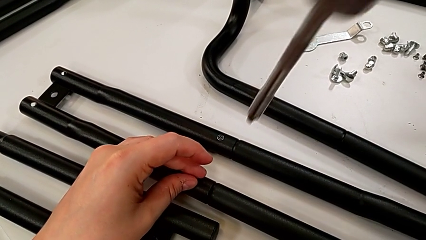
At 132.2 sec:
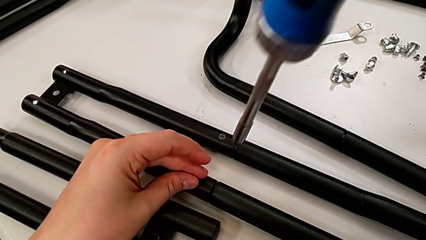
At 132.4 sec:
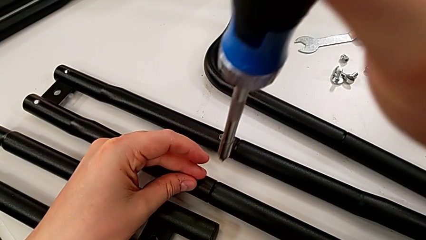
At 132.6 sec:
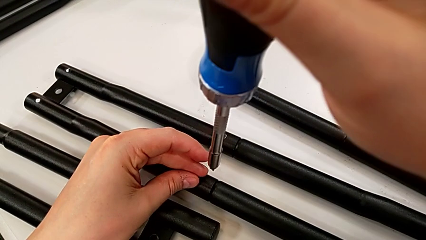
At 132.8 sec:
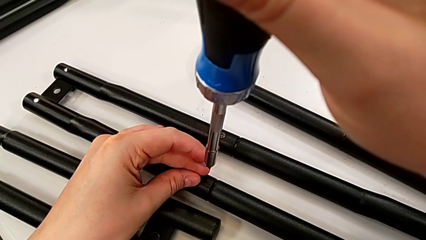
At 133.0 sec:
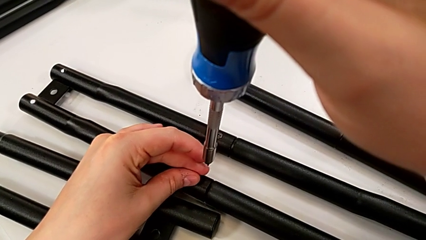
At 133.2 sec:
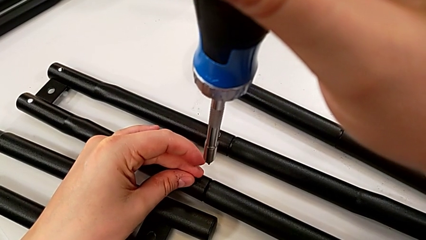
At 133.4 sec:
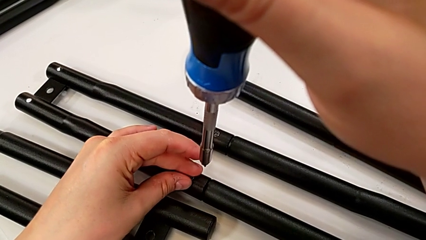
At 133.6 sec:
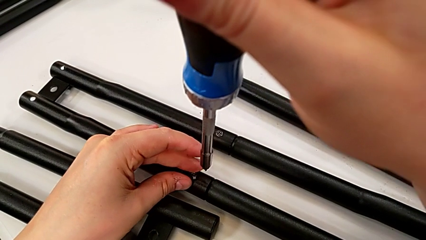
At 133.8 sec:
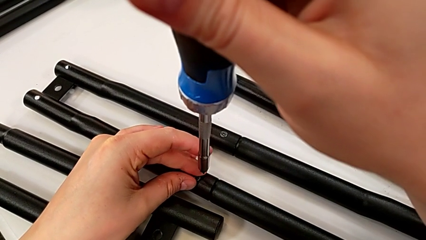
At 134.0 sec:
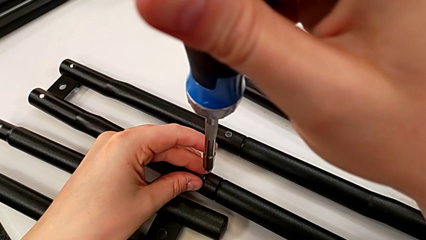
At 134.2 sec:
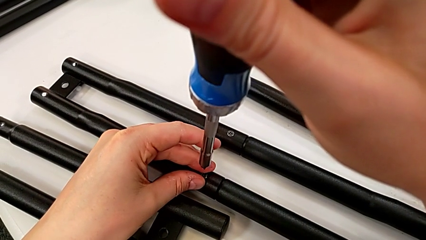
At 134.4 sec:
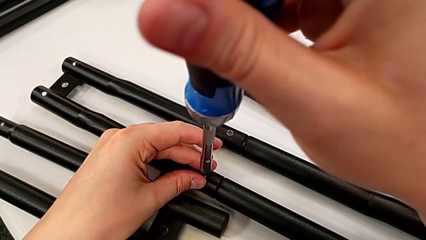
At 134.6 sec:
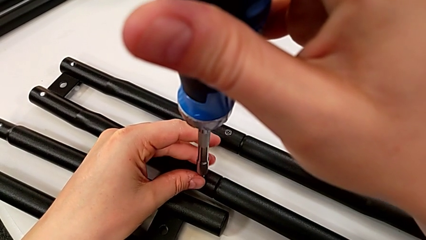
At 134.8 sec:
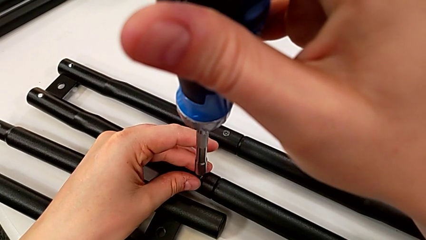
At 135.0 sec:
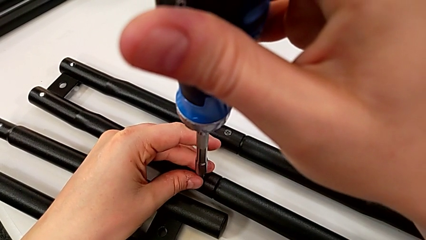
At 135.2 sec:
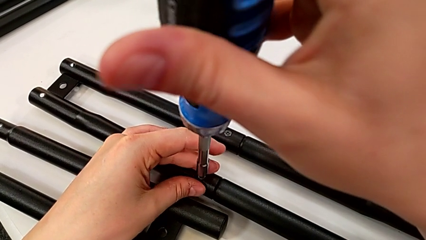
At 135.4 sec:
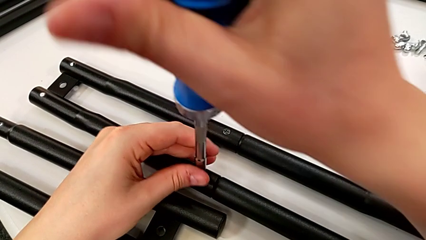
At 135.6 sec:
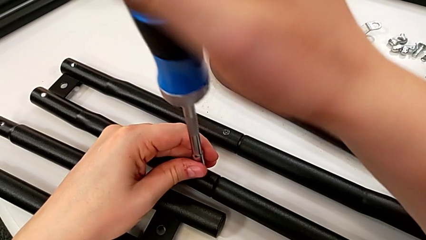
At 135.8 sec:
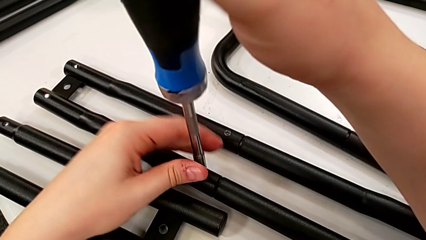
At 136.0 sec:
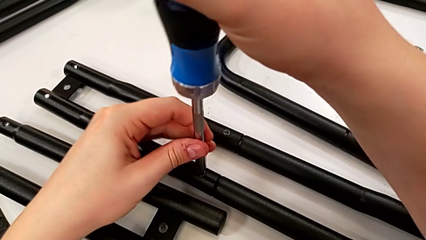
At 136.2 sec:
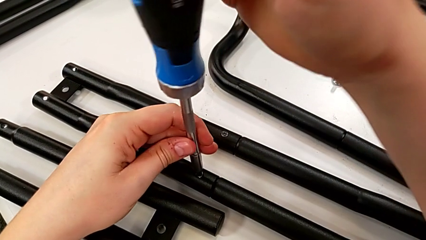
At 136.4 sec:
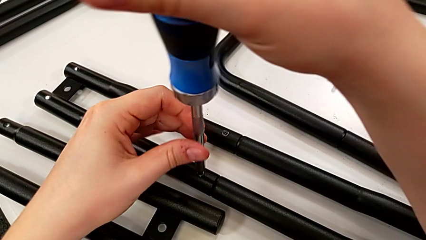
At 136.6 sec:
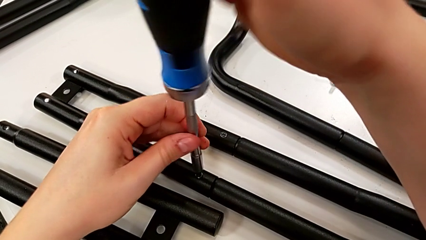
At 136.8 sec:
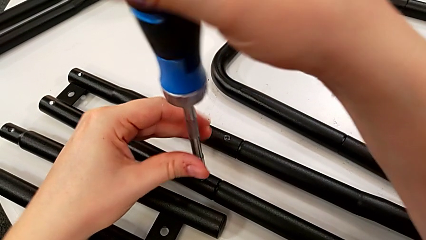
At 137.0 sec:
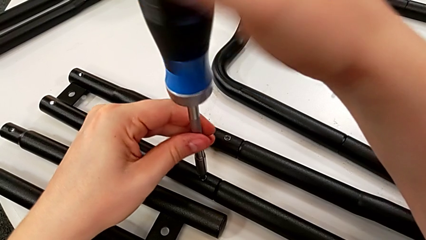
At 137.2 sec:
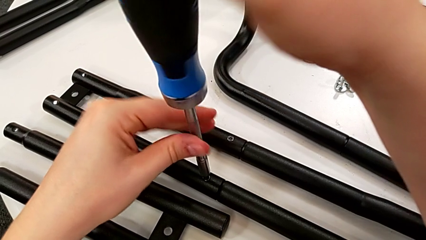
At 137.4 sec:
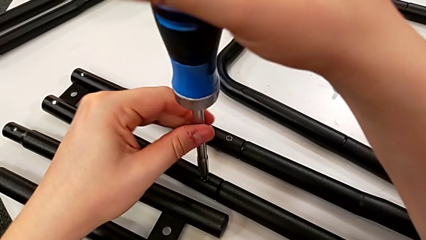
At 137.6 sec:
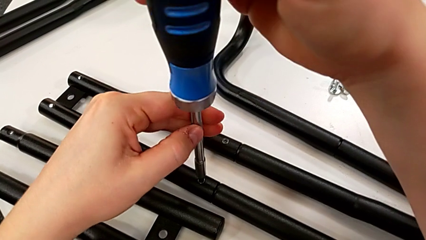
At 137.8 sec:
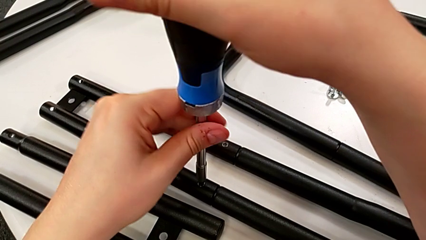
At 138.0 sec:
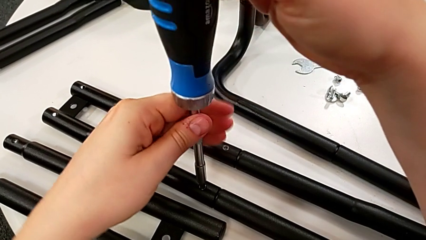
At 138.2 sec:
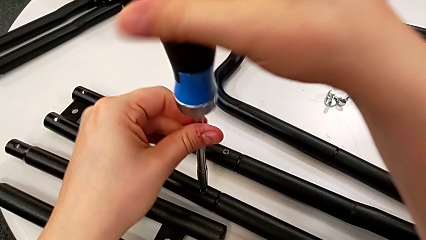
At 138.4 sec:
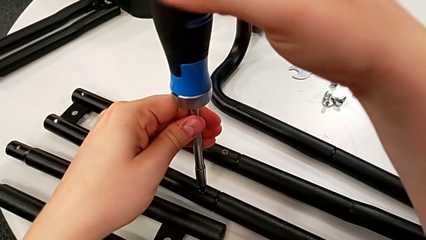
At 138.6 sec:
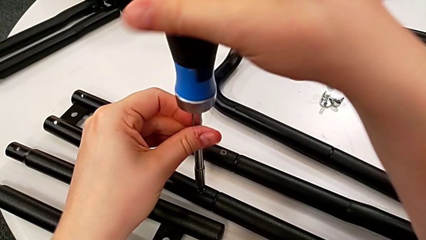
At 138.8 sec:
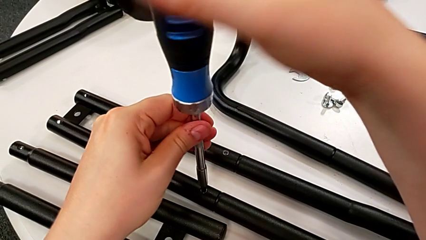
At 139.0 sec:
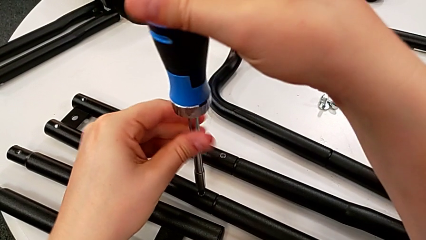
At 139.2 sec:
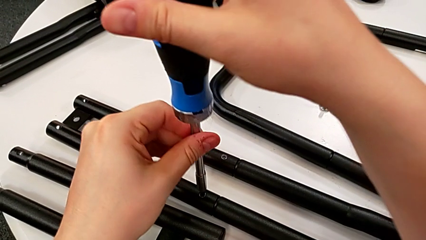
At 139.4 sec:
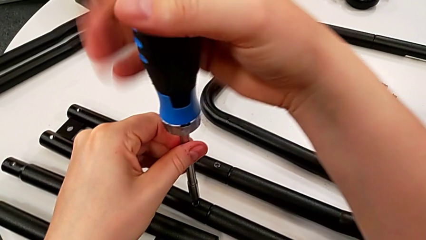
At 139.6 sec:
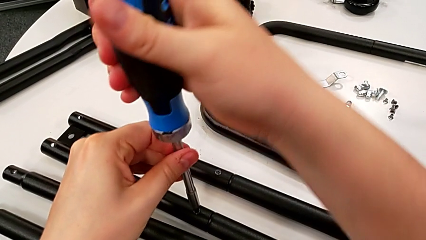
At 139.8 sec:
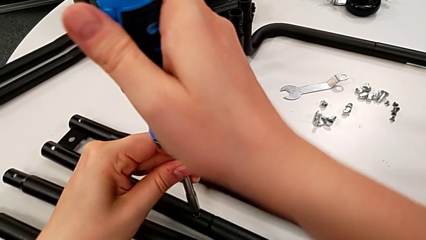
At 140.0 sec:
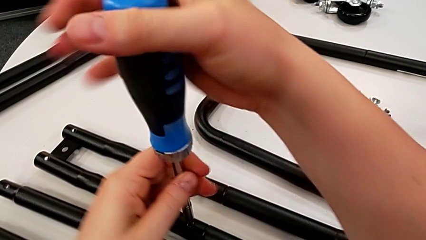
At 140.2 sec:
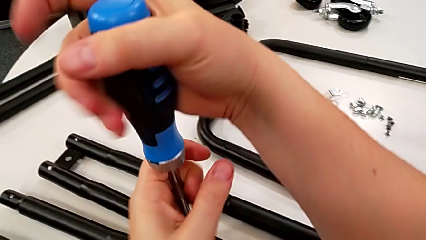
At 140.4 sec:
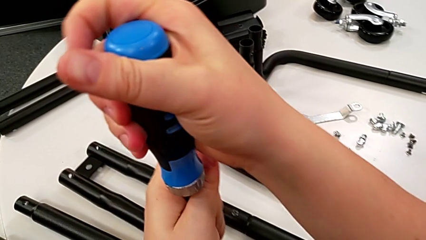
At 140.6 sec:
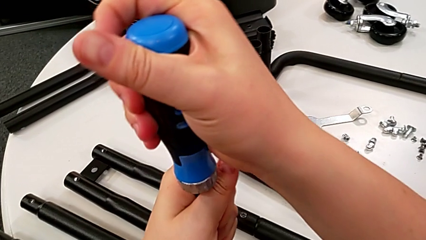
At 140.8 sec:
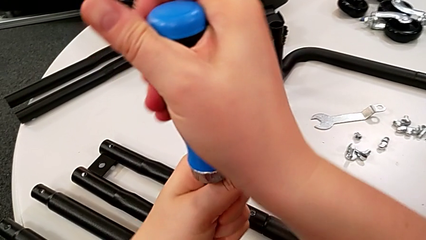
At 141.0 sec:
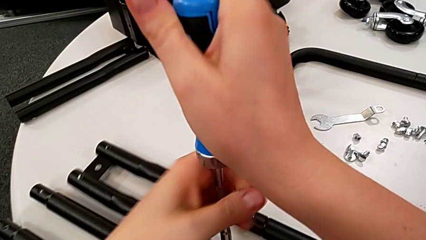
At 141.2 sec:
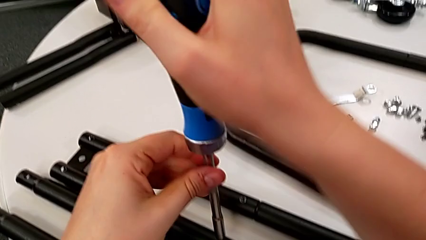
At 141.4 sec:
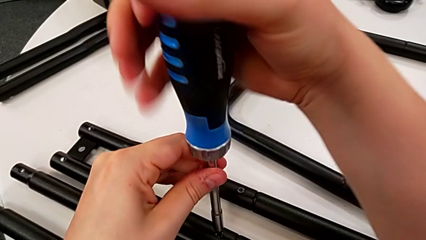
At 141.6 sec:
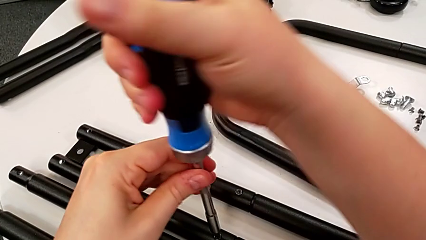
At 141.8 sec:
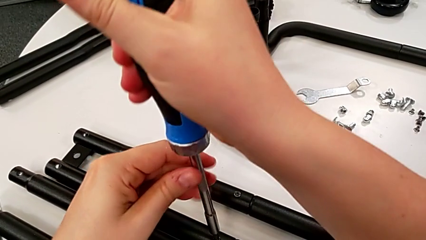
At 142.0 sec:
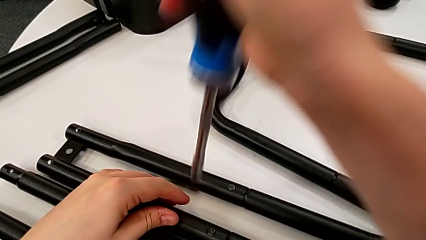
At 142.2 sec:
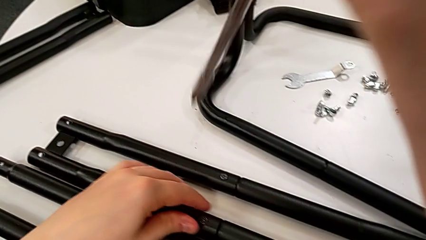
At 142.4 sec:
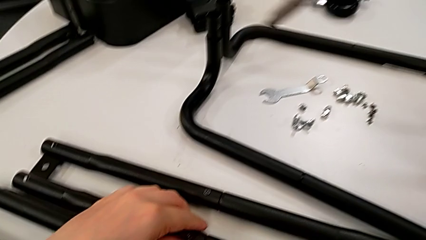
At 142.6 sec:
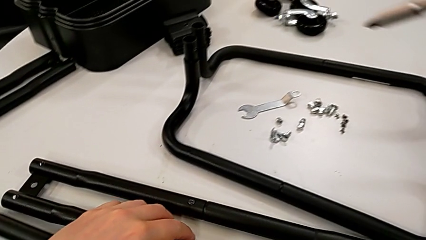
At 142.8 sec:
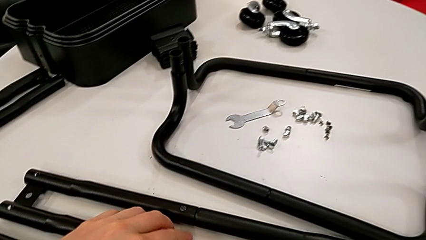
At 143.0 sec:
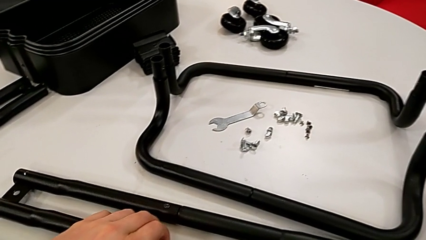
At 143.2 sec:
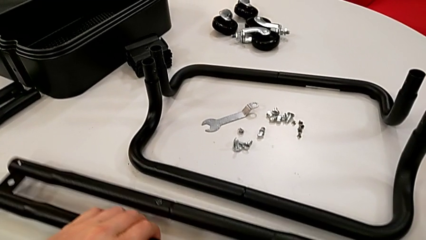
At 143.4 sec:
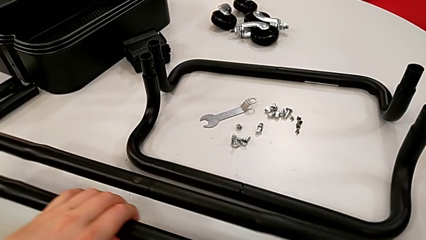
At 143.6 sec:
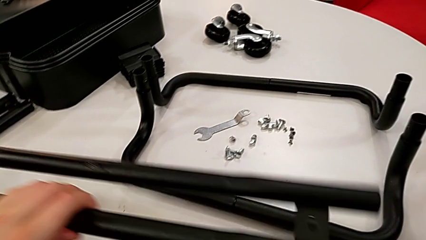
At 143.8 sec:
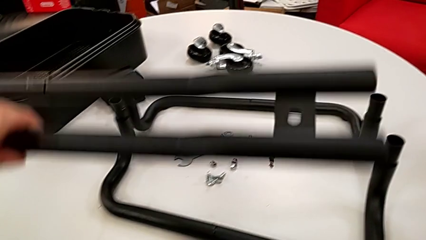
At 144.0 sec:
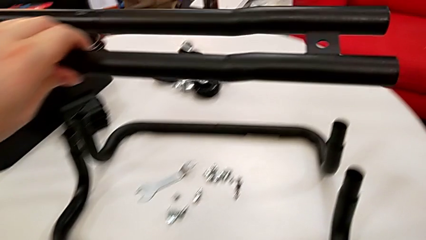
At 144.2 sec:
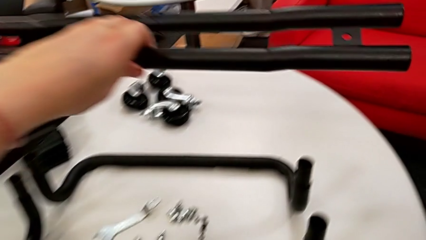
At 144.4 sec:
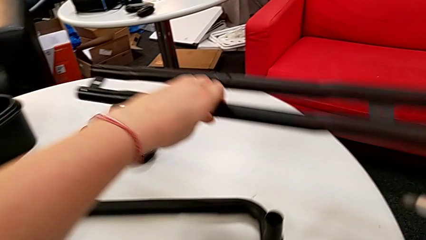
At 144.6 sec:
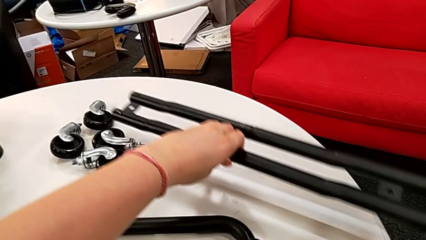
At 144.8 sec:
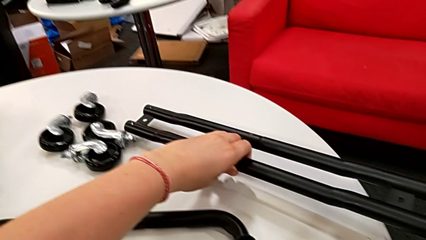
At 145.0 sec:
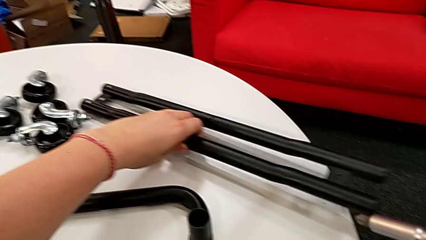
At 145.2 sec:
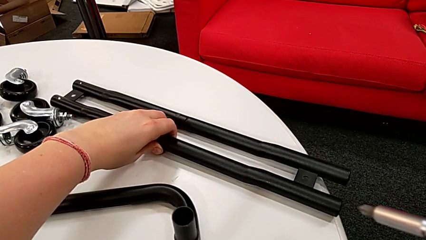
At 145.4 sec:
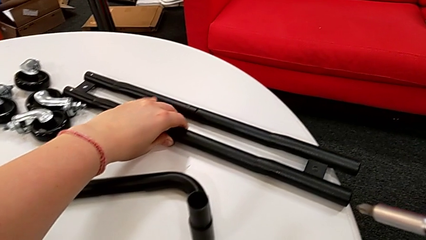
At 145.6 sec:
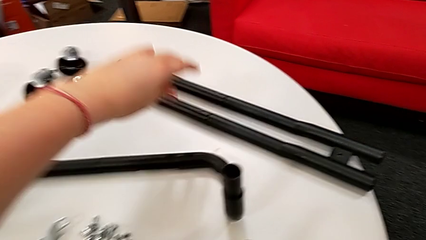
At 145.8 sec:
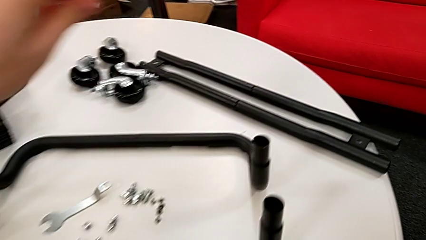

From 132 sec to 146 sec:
The camera wearer is screwing the first side bars. They screw the second screw, grab the black leg, lift it and drop it.

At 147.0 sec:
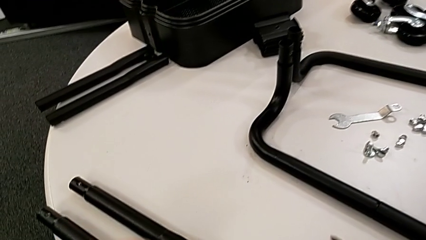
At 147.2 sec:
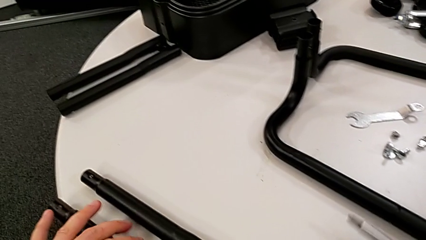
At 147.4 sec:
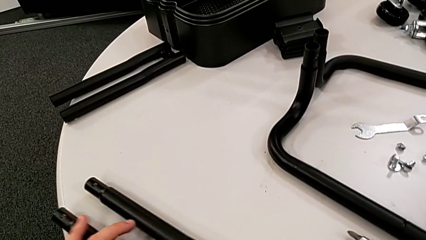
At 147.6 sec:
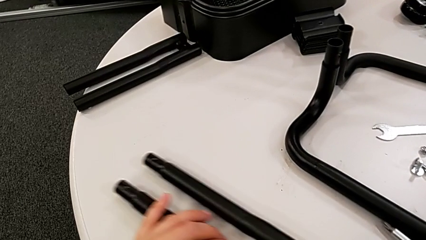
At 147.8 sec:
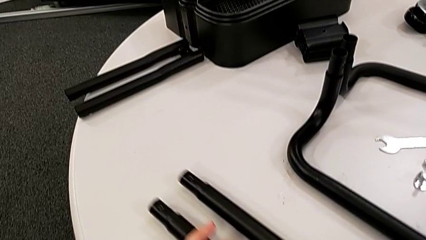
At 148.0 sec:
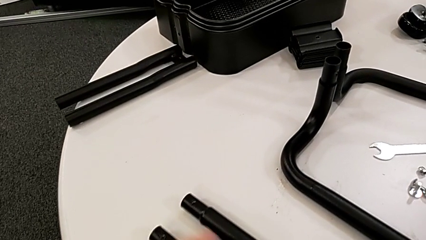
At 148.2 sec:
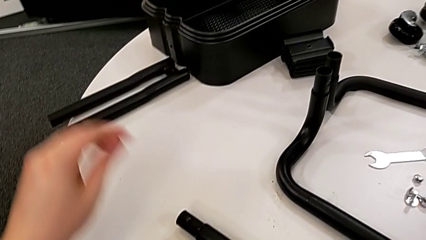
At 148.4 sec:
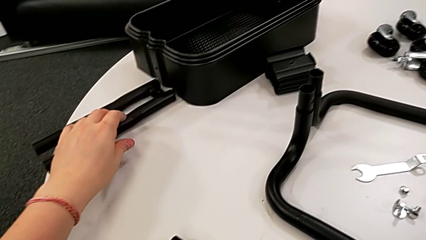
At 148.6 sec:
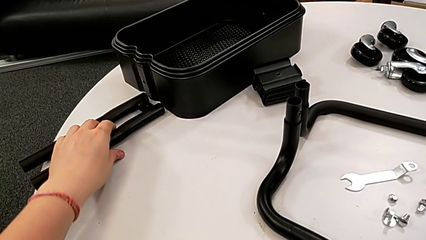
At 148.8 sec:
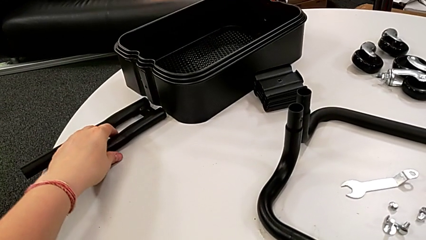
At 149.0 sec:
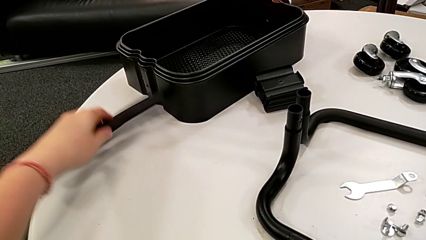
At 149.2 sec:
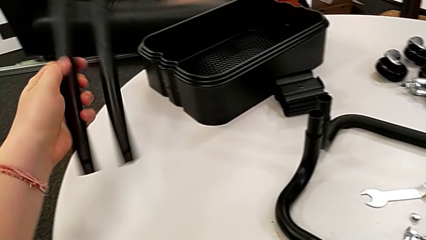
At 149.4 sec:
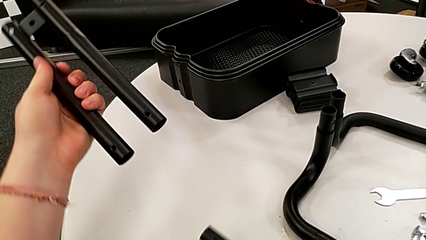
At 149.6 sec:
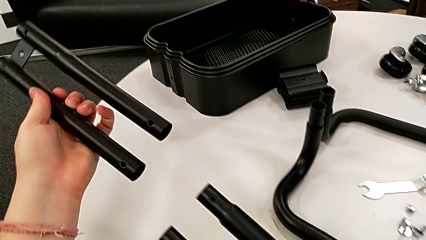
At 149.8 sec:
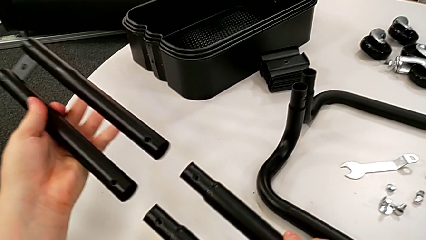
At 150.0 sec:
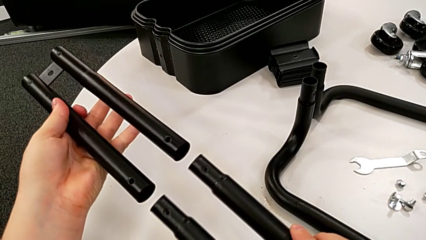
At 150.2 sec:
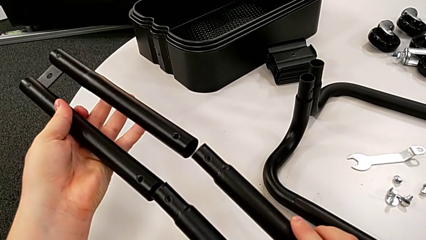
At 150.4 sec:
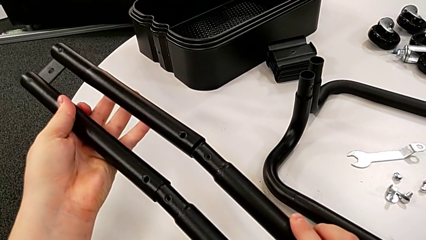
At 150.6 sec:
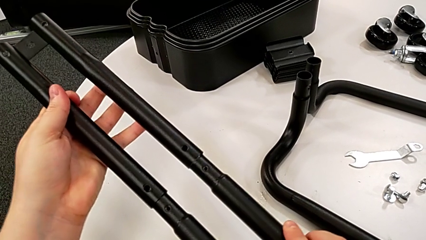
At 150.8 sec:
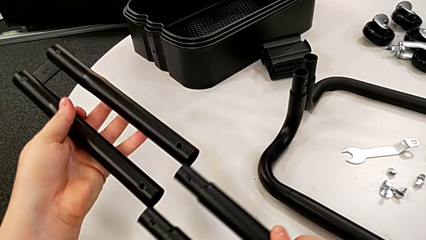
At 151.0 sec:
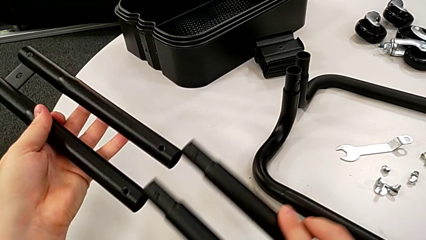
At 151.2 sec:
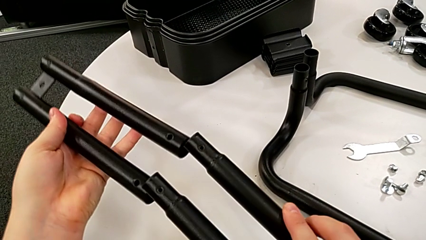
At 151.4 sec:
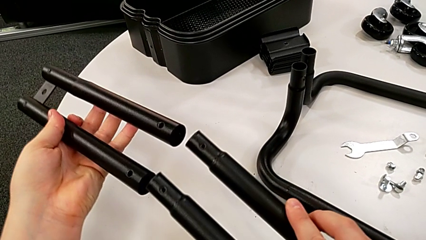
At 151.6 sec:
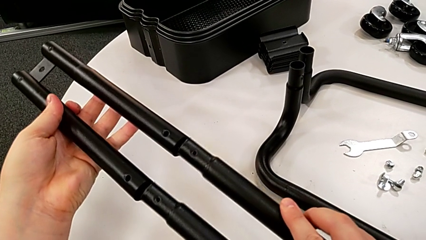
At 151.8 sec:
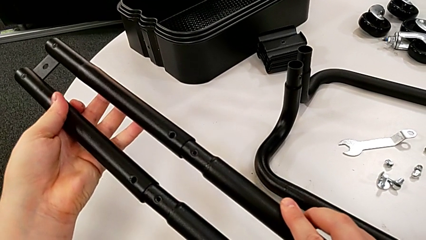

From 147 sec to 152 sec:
The camera wearer is assembling the second side bars. They grab the black leg twice, lift it and begin to insert it.
